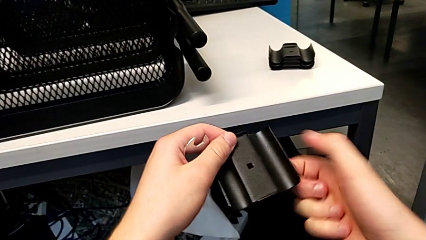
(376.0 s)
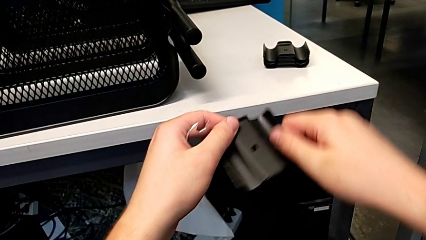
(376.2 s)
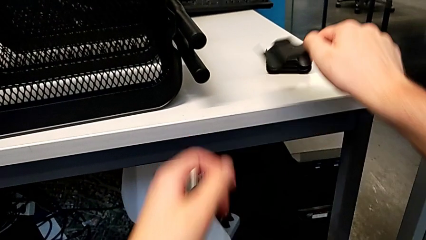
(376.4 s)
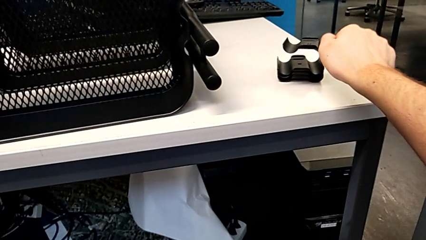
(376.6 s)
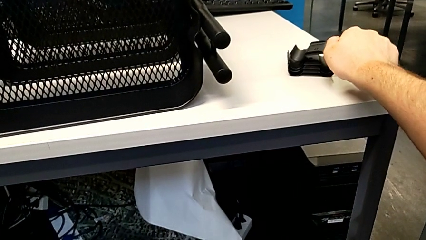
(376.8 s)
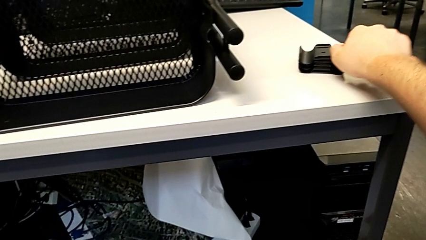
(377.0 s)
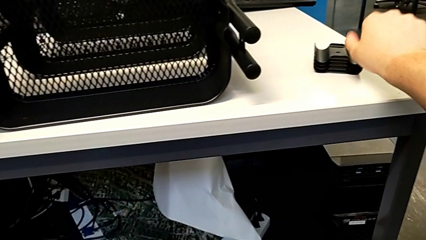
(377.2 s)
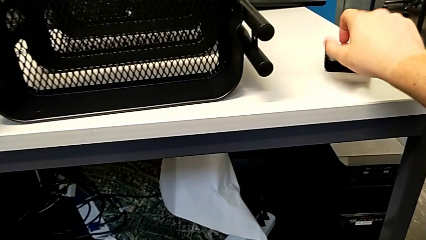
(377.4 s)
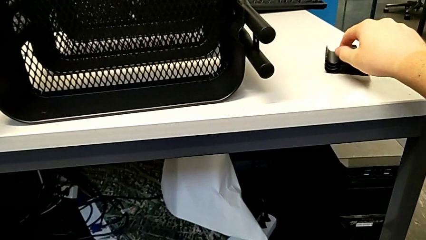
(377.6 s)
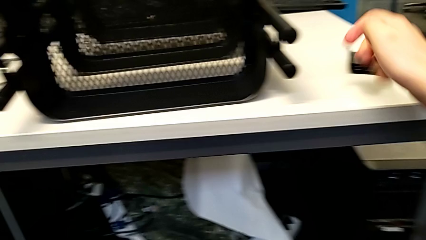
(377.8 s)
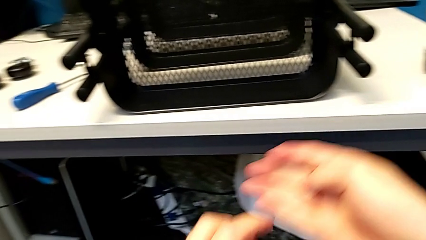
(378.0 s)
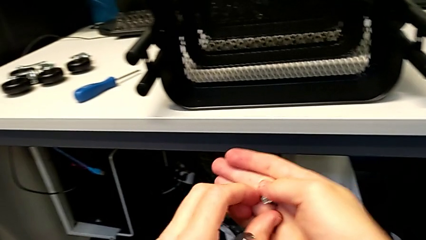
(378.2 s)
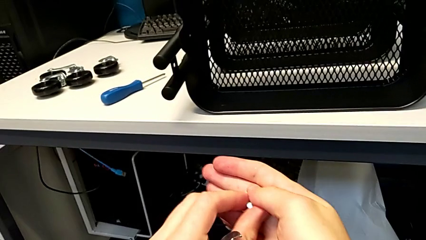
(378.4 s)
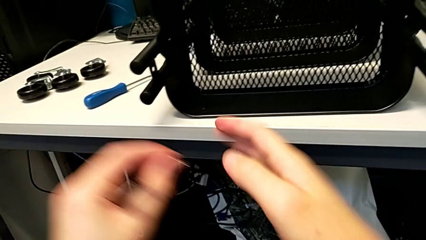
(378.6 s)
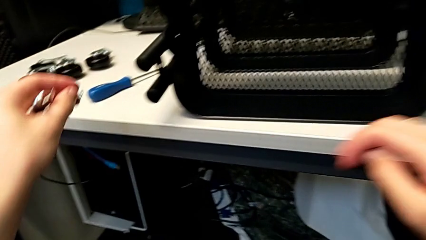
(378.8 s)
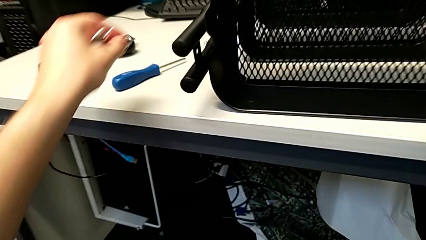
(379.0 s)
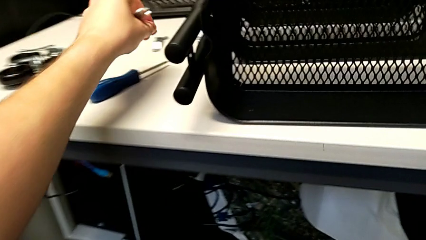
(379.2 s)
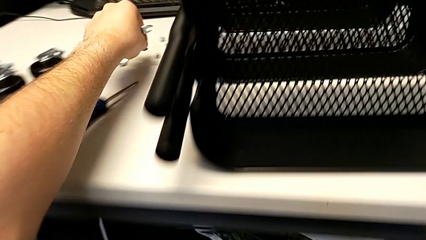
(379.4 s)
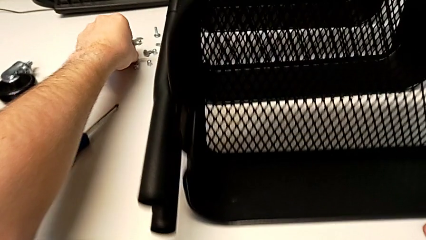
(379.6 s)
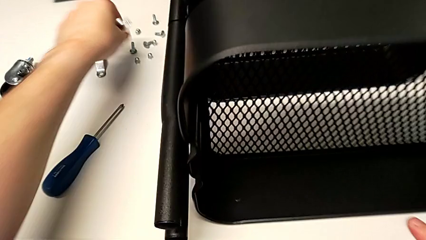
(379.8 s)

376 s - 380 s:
The camera wearer is unscrewing the right bracket of the top tray. They place the fourth bracket, grab the fourth screw and place it.

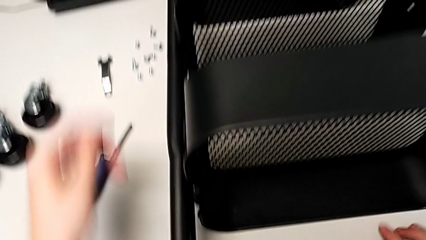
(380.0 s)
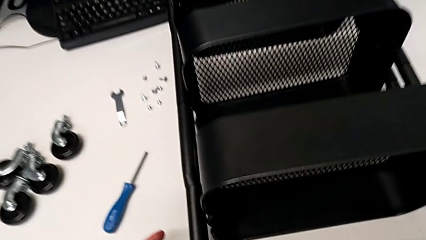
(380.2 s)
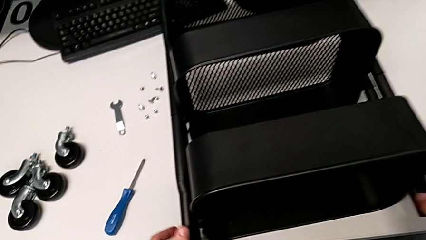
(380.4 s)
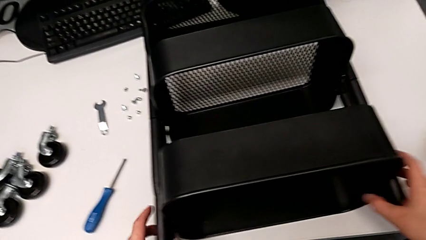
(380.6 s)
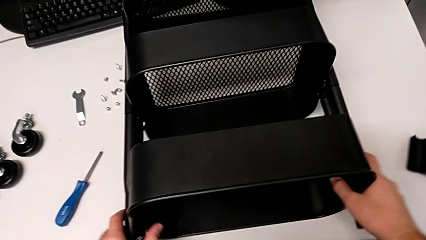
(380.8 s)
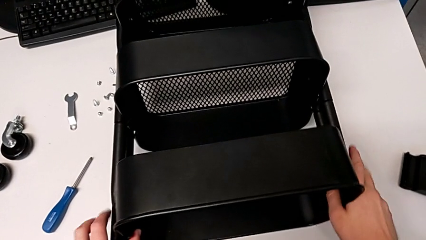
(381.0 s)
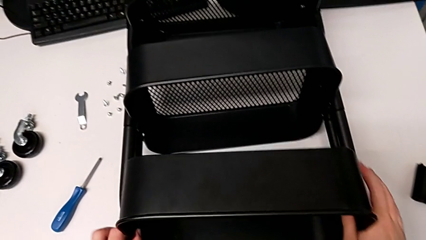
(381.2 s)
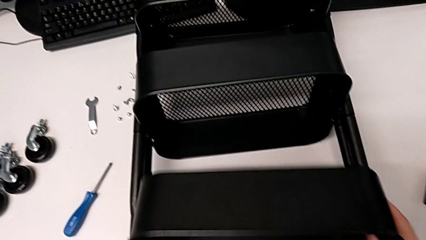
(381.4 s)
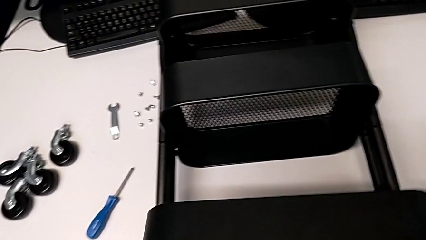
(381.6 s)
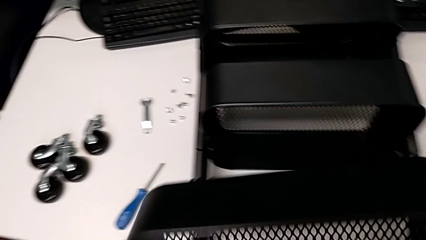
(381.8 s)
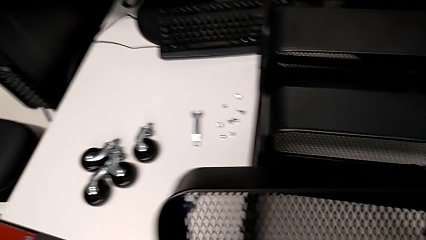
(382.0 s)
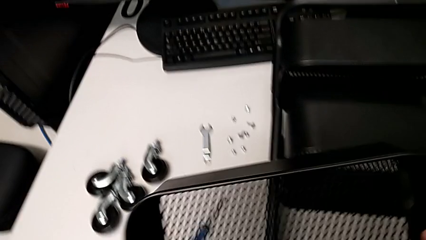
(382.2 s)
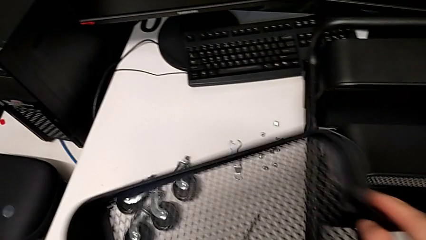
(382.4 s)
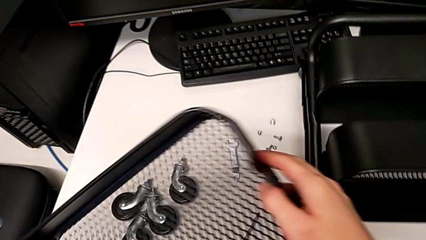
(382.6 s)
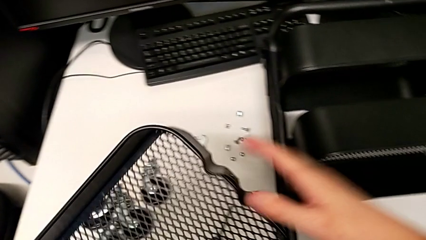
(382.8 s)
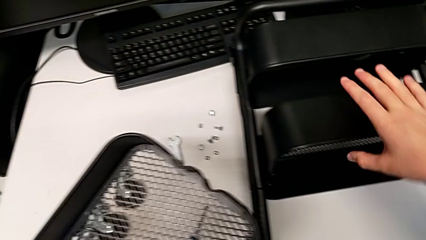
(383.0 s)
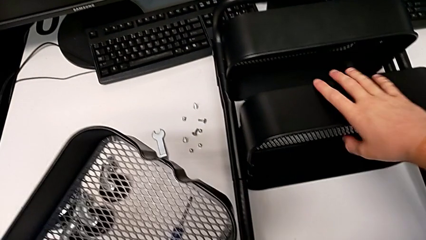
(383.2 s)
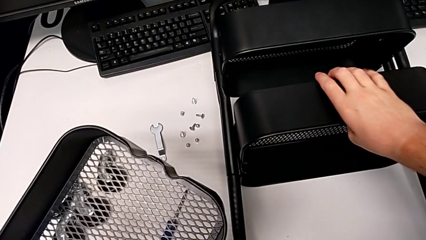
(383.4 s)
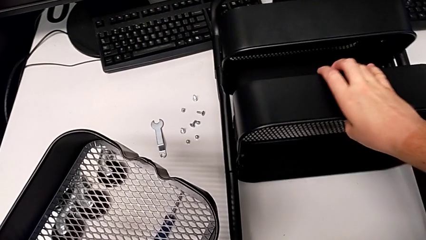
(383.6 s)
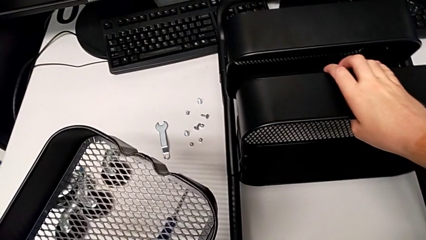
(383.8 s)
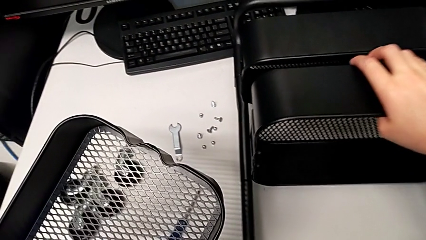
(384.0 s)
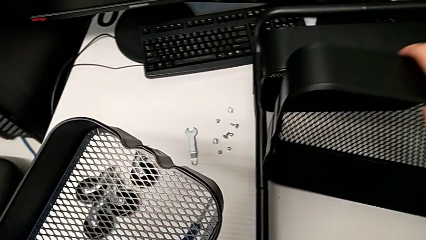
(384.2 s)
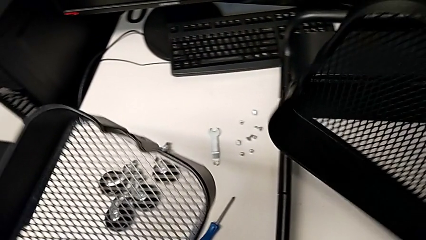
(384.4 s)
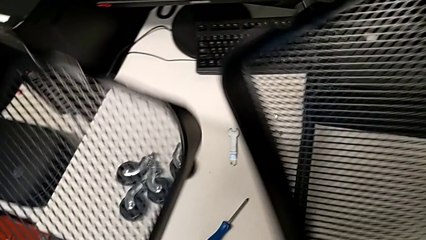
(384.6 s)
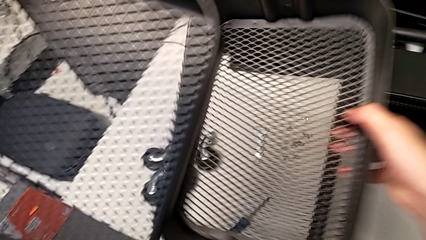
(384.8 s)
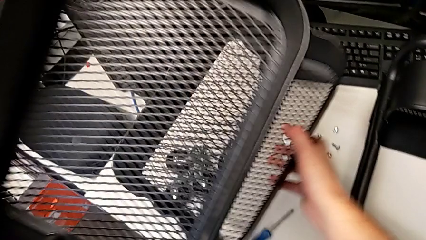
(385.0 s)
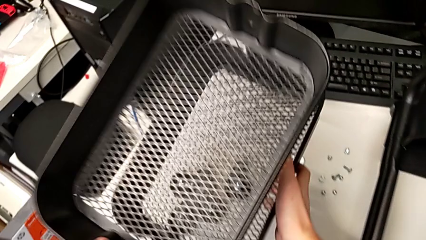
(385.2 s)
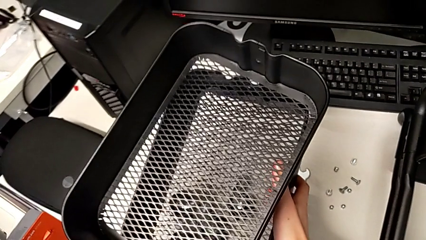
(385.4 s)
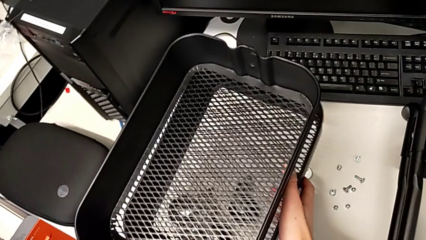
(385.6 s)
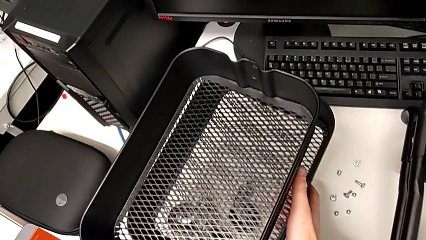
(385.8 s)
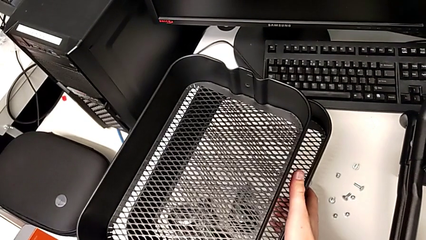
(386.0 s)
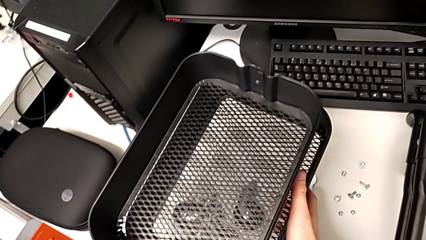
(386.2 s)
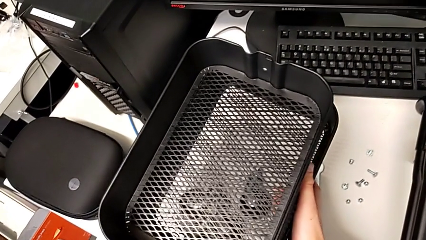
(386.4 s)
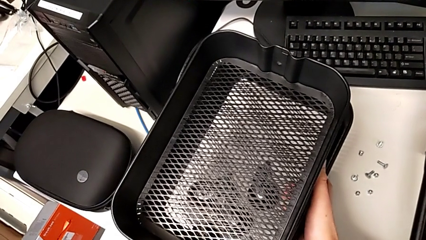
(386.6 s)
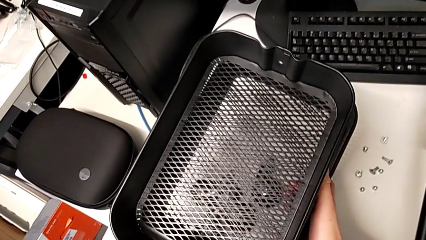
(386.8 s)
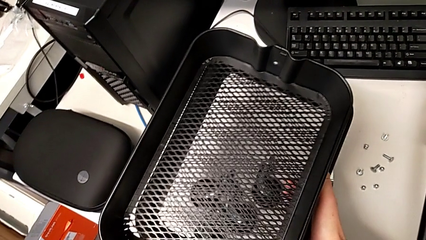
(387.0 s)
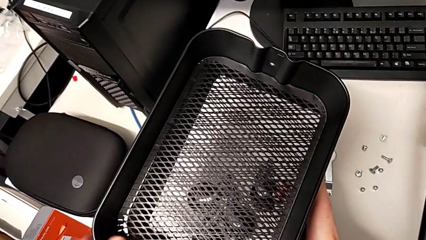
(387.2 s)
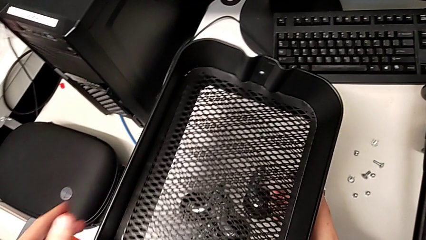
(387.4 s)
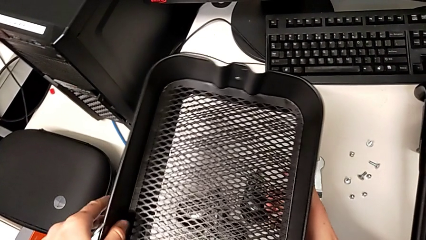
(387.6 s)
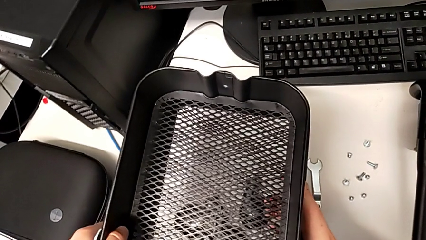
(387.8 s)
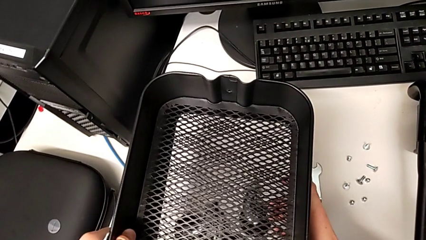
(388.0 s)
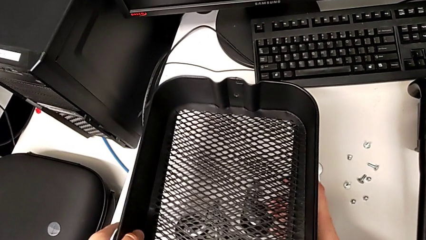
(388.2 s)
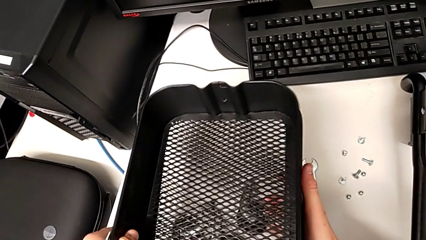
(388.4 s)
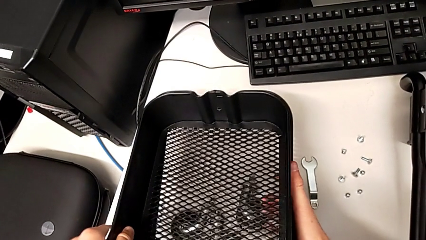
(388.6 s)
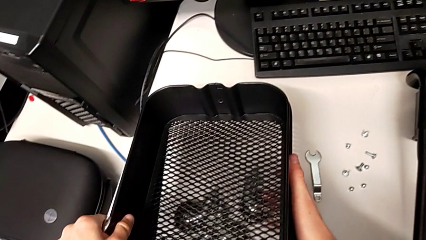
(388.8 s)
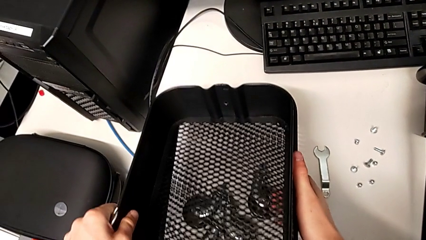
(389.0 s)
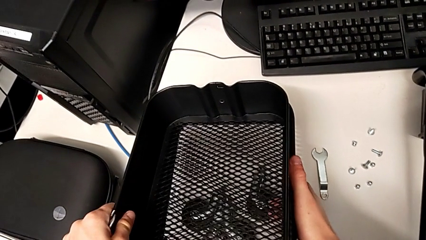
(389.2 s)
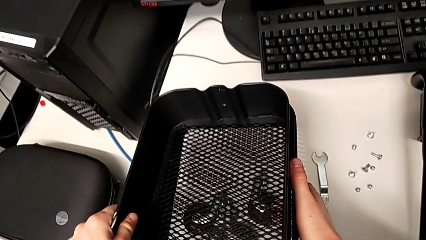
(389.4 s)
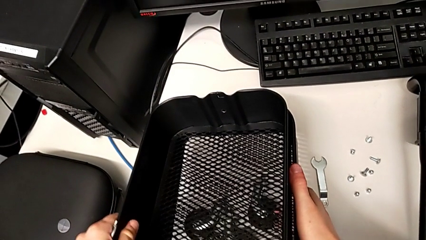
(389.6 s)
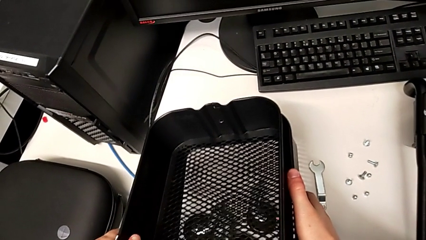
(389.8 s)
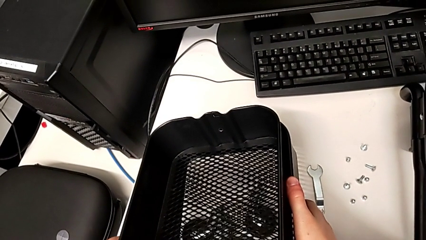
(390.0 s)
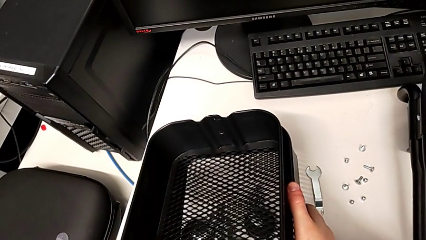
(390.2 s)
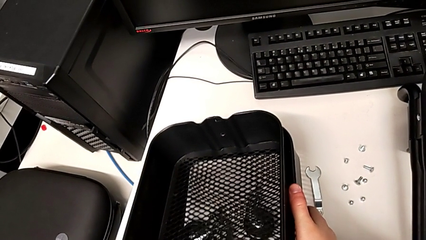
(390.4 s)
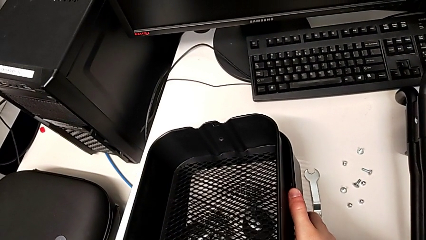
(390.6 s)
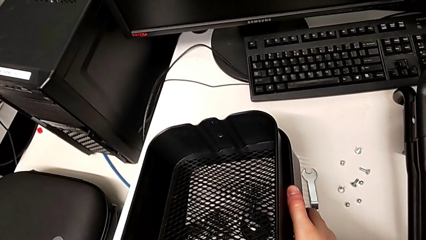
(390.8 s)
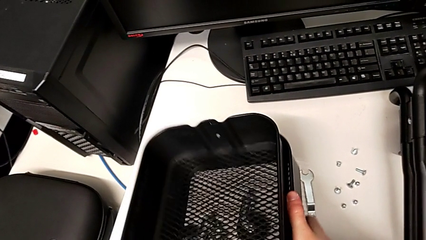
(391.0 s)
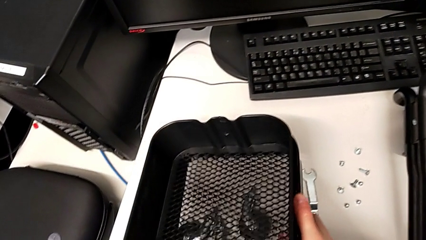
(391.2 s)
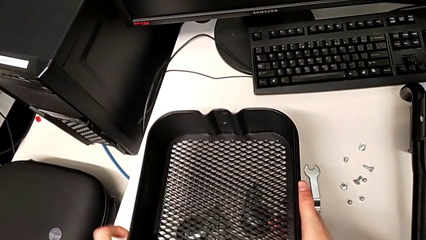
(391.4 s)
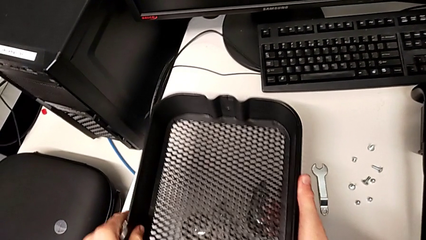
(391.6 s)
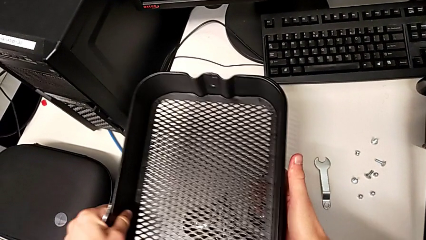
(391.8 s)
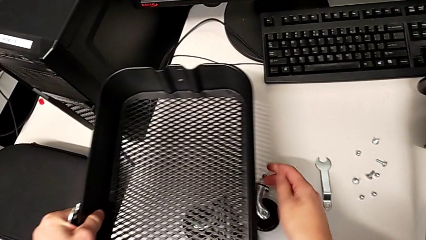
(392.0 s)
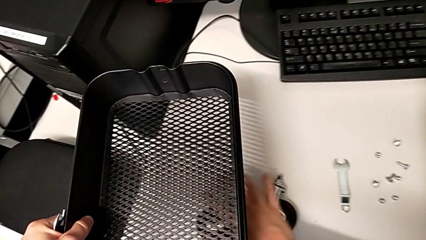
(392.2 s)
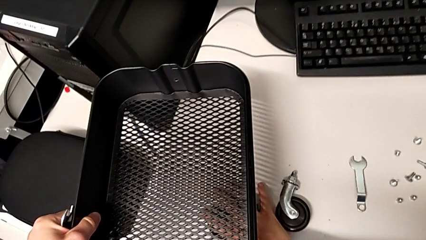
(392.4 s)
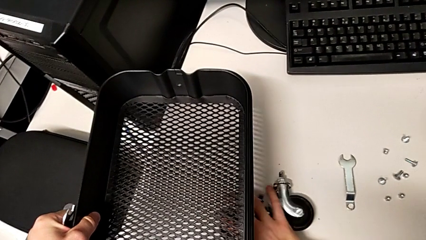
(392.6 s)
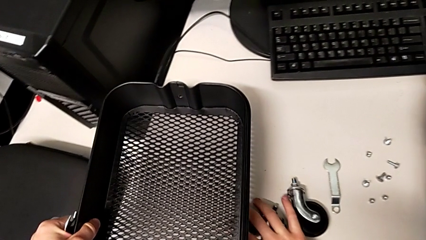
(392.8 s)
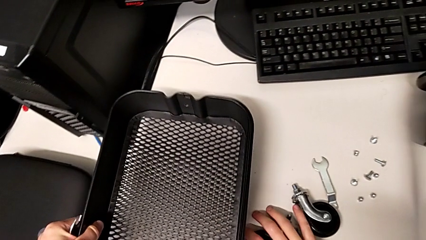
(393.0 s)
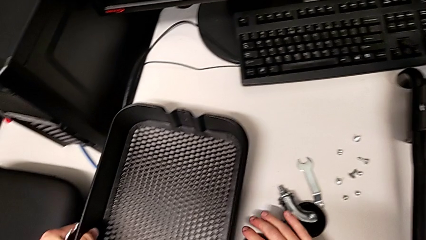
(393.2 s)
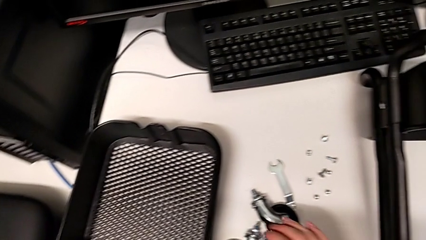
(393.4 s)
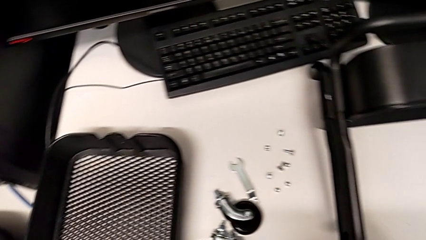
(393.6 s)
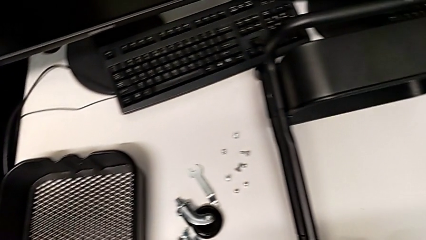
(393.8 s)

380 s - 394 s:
The camera wearer disassembles the trays that have been unscrewed. They grab the first grid tray, lift it, grab the second grid tray, lift it, place the second grid tray and place the first grid tray.
